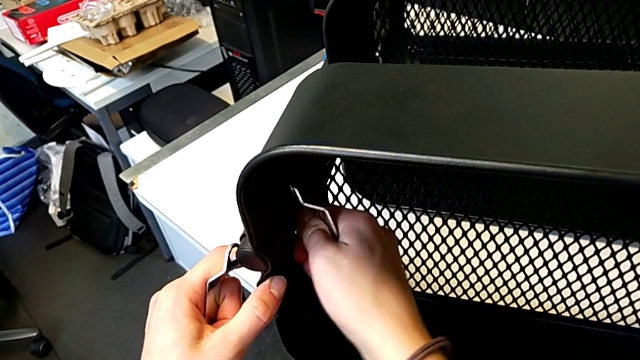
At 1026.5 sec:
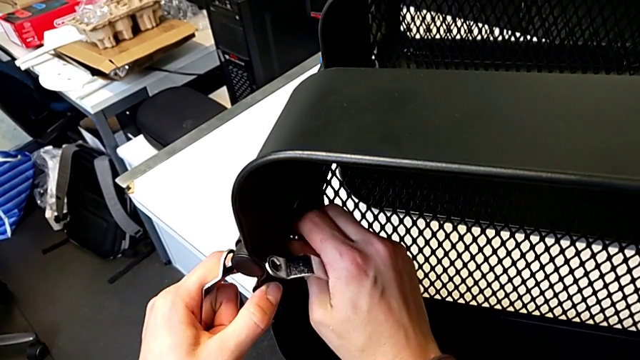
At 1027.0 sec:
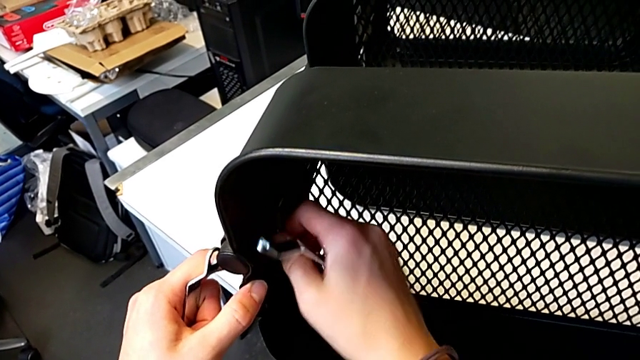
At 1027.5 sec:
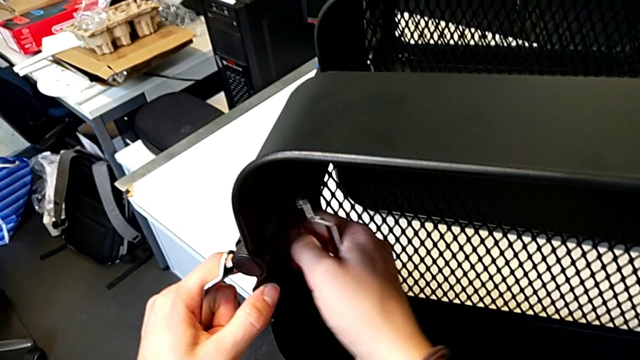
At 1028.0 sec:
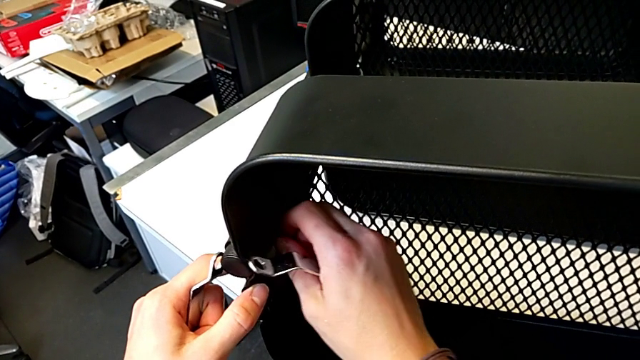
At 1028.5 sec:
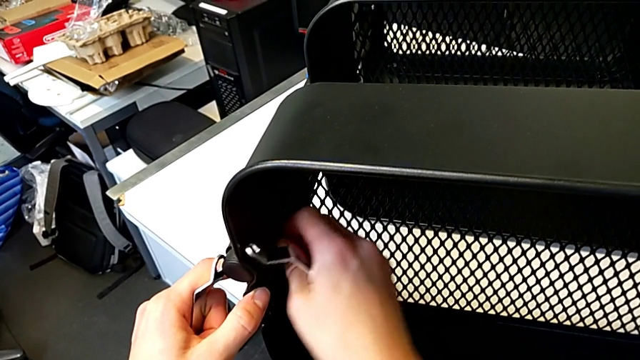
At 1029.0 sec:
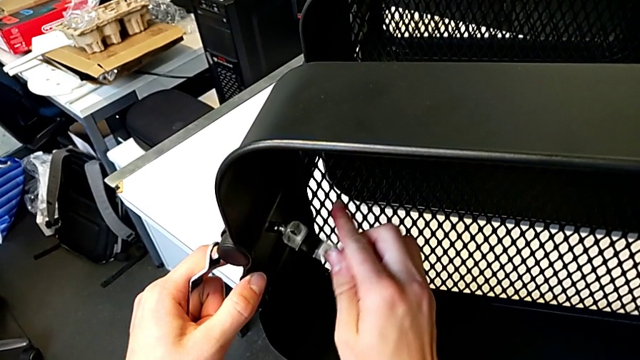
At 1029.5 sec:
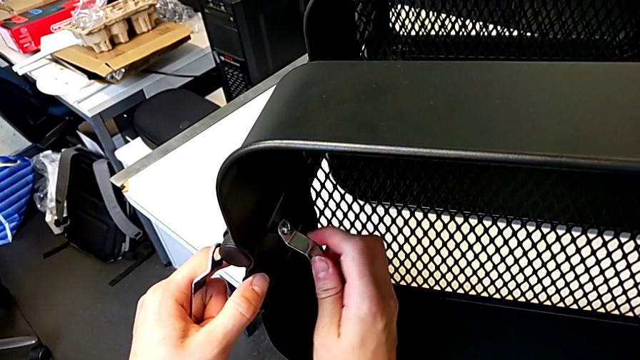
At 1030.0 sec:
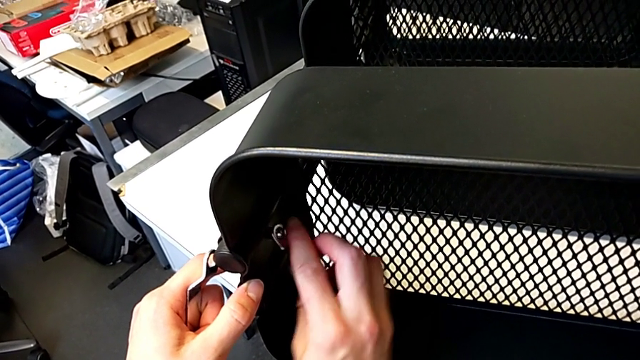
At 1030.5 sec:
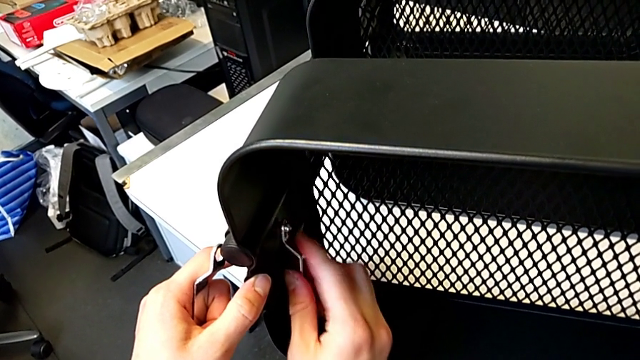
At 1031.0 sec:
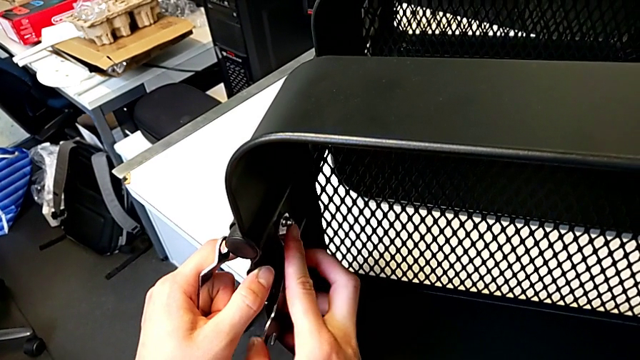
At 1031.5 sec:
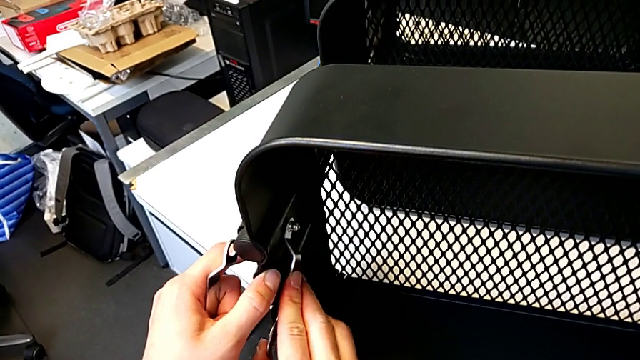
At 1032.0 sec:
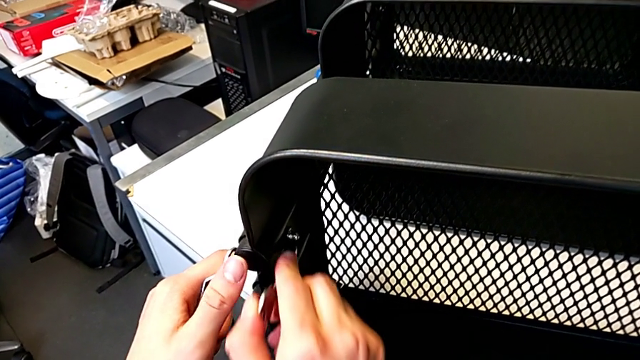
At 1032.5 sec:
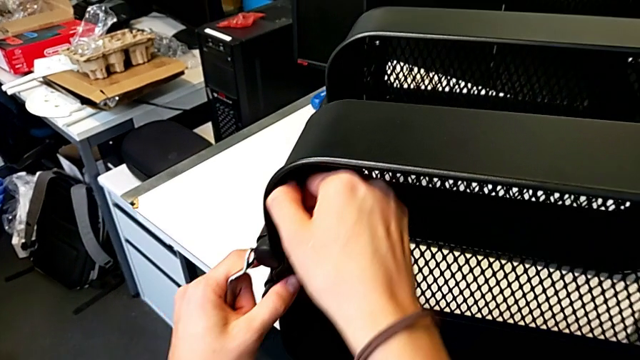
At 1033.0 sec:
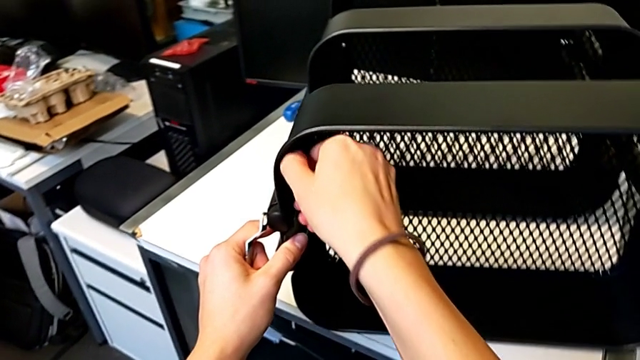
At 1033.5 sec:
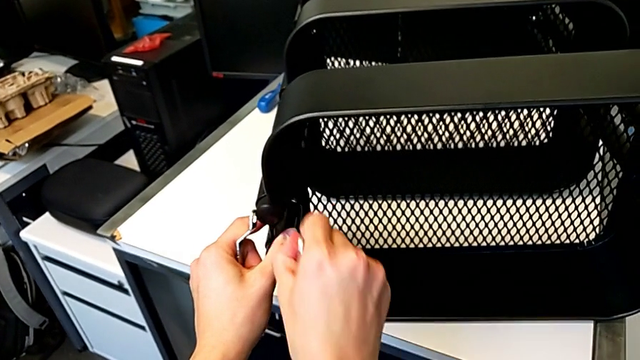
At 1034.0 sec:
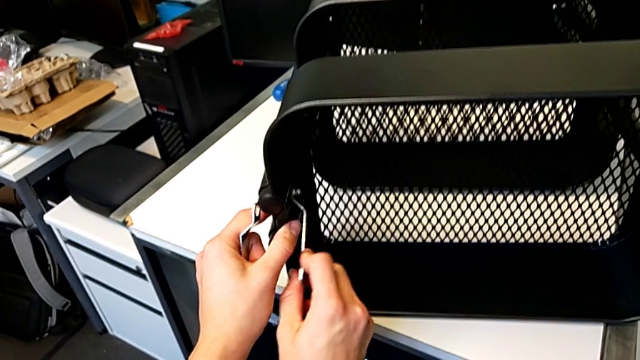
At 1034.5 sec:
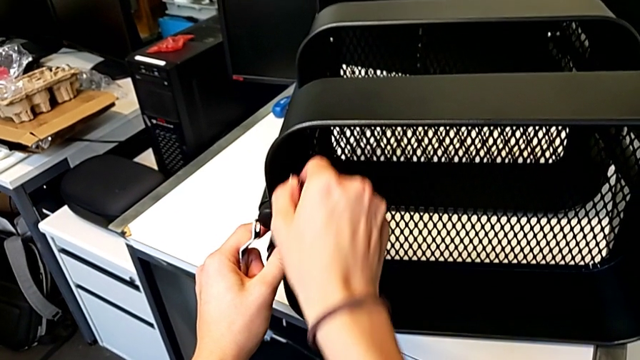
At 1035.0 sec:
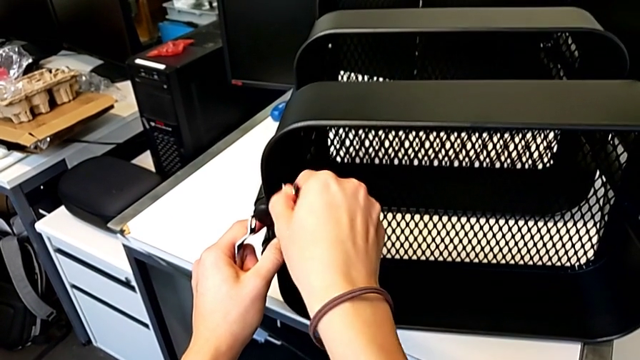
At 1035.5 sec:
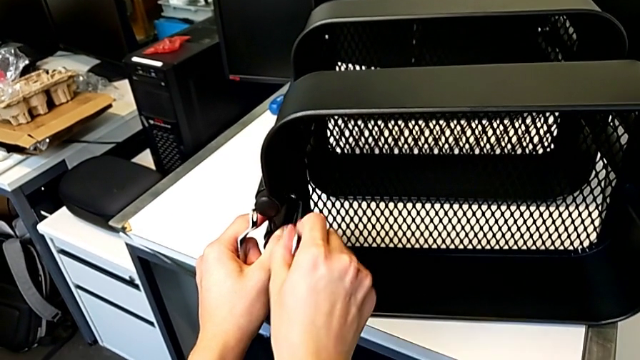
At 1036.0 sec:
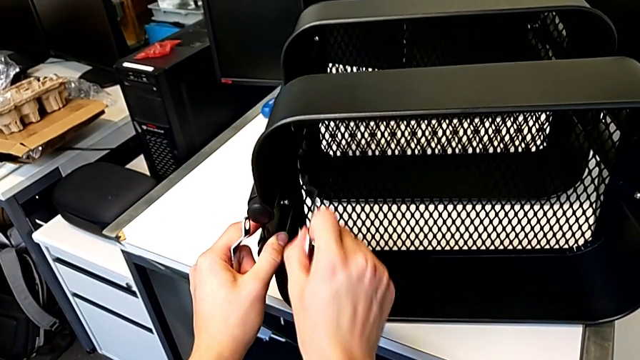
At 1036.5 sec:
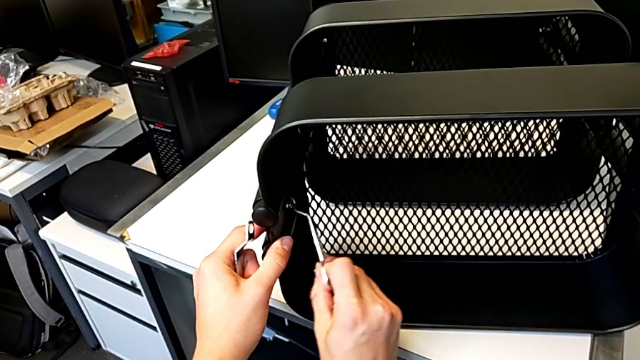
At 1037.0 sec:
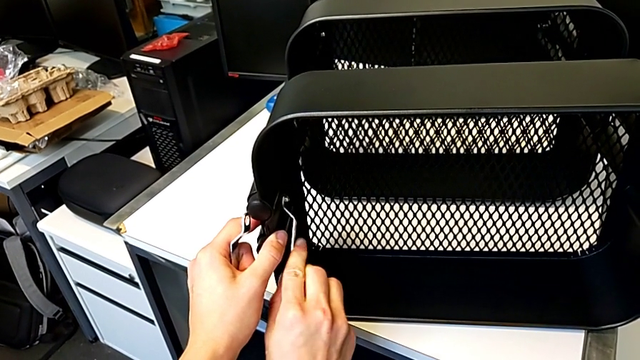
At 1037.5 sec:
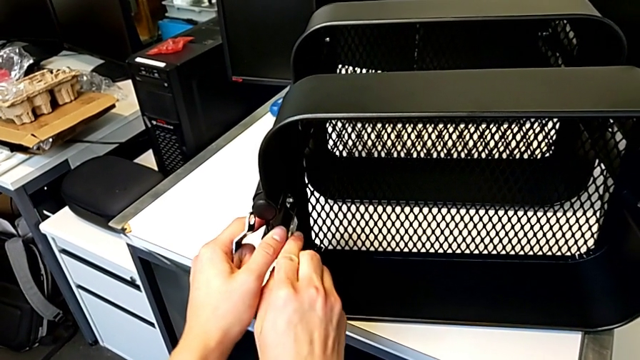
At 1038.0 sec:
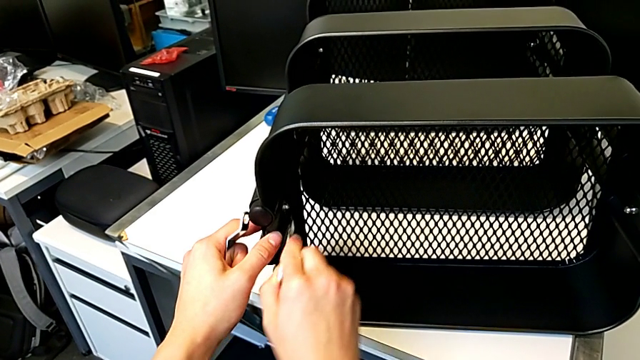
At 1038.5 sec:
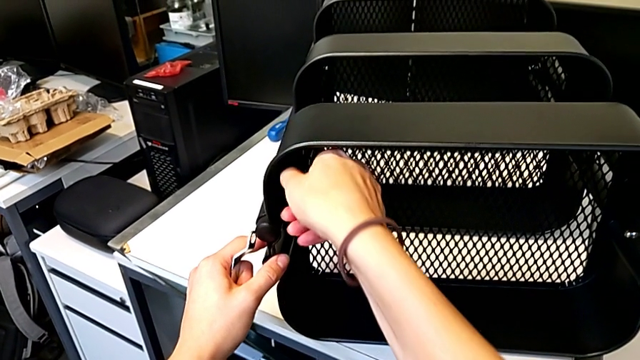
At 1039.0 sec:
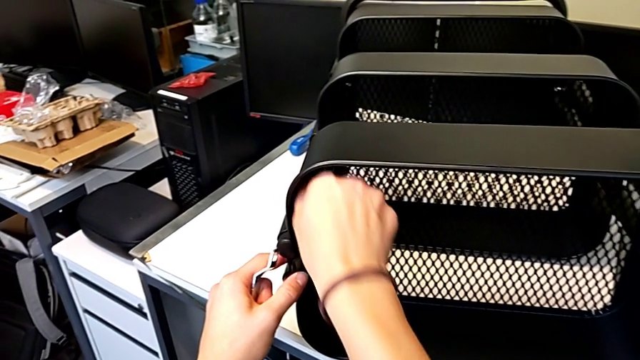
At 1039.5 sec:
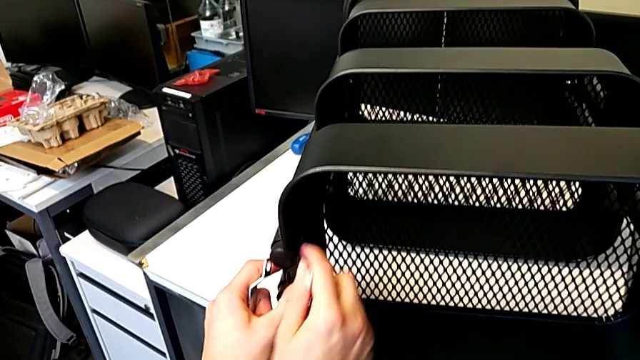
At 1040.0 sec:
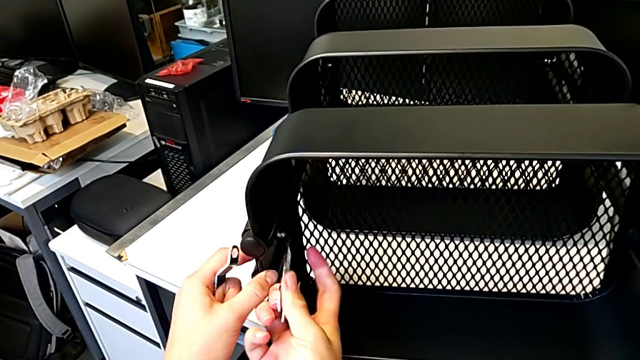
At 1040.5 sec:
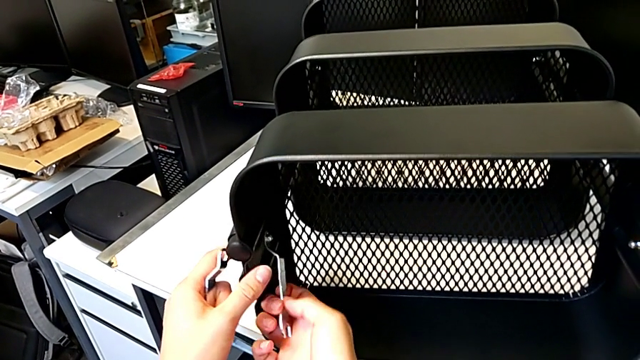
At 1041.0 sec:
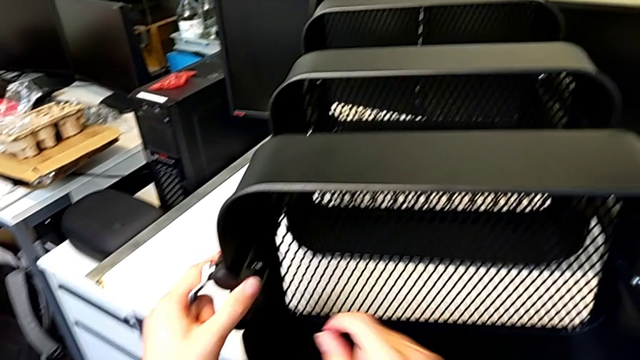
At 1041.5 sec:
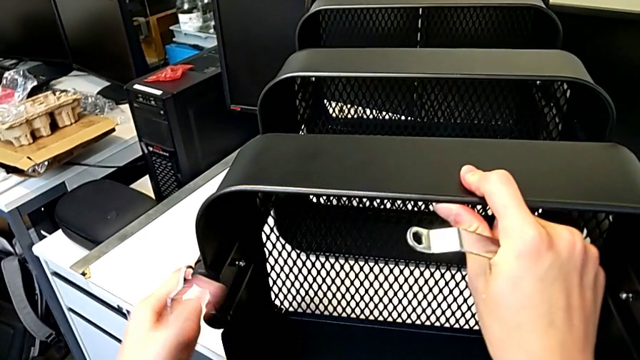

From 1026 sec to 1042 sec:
The camera wearer is screwing the fourth hexagon cap nut onto the brackets. They keep screwing the hexagon cap nut.

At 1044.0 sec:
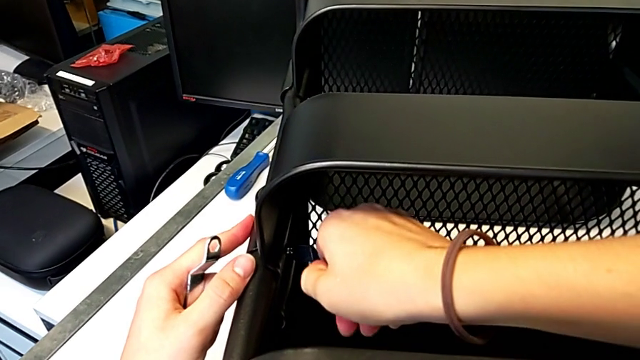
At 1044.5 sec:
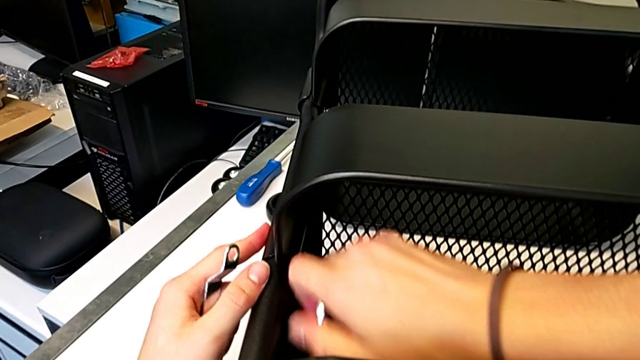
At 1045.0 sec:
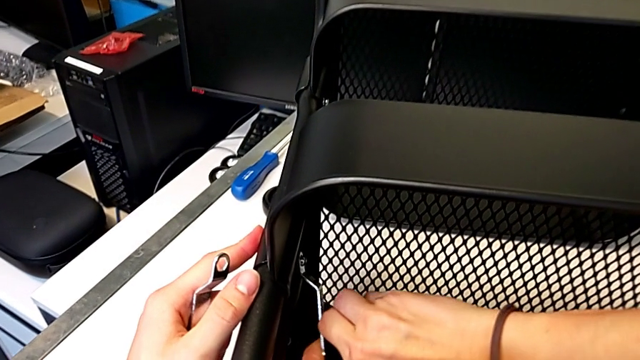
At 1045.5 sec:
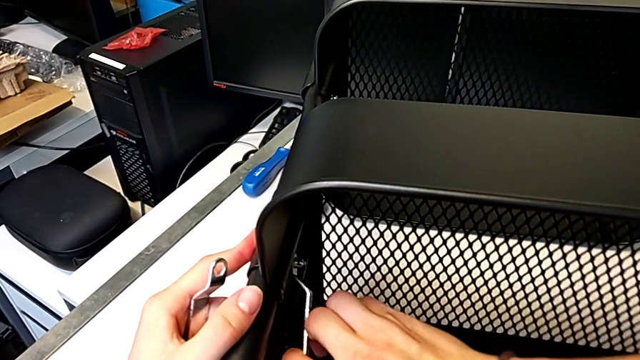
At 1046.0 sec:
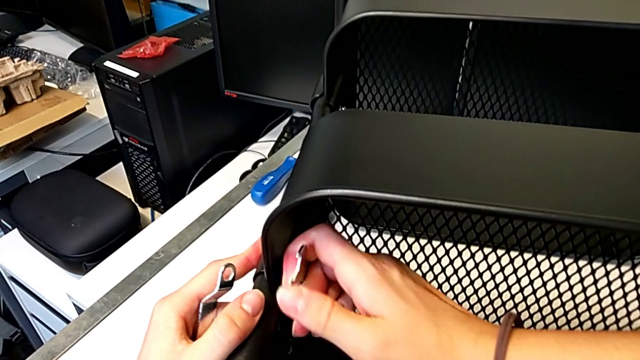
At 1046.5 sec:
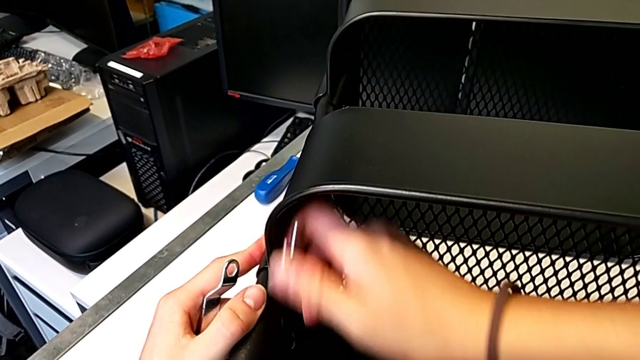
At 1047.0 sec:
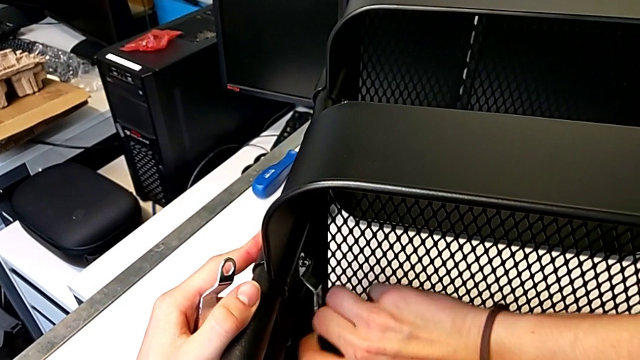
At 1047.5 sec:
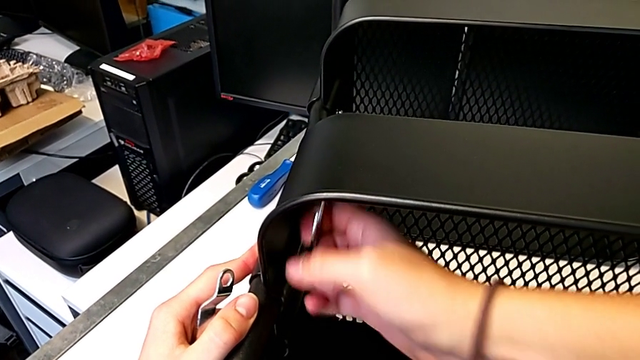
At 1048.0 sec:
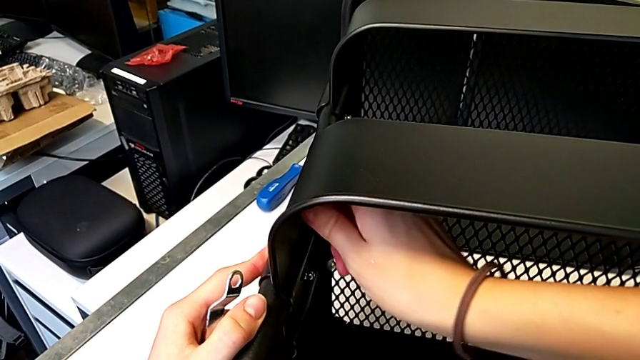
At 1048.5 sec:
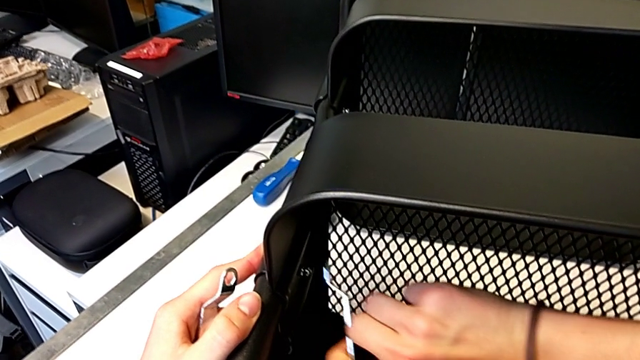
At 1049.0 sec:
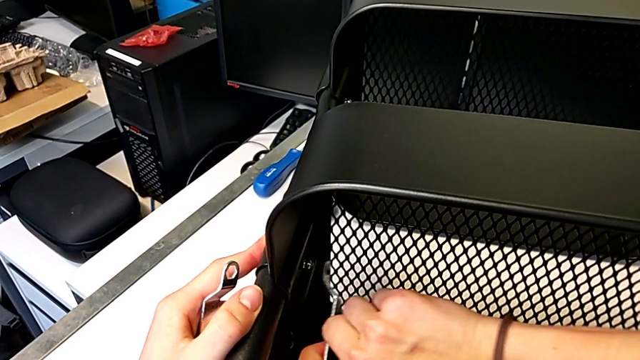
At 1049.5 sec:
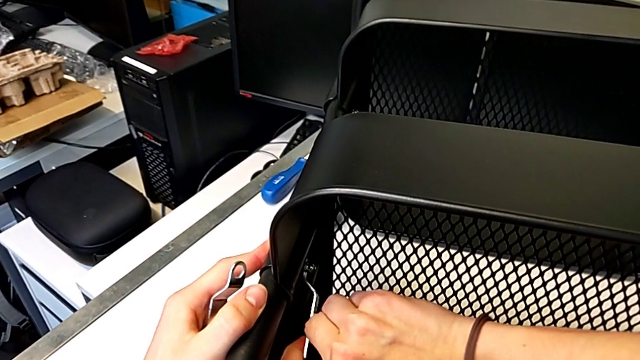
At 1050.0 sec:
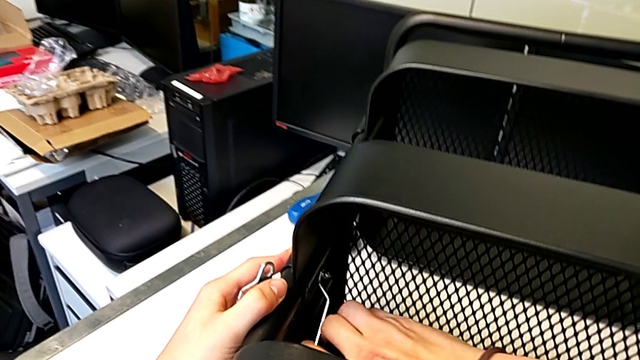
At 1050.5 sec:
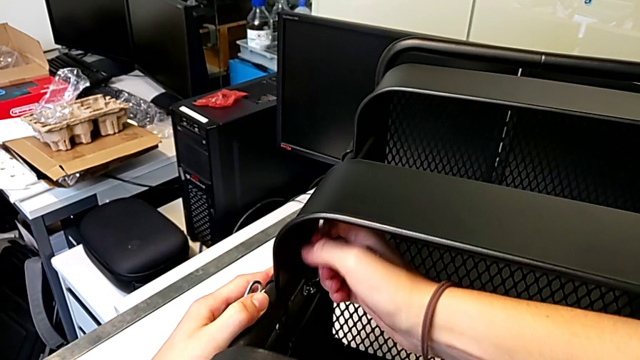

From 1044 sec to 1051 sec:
The camera wearer is screwing the fifth hexagon cap nut onto the brackets. They insert the hexagonal wrench and begin to screw the hexagon cap nut.
